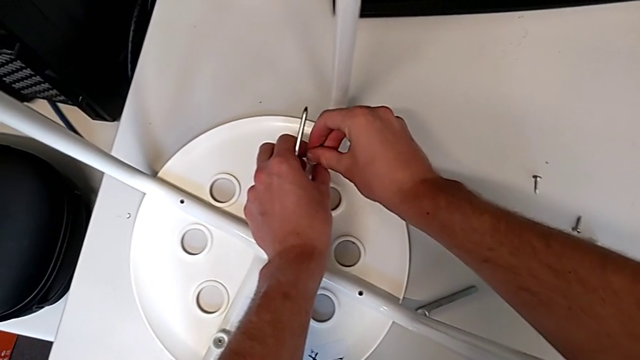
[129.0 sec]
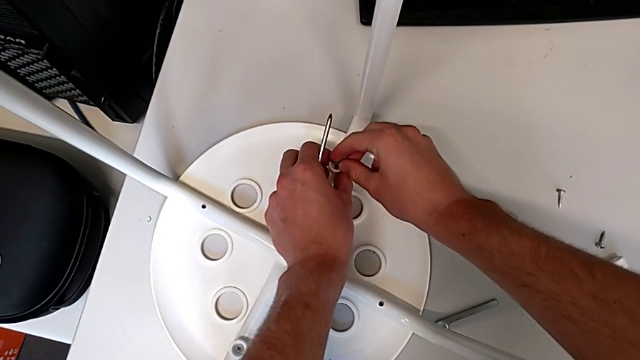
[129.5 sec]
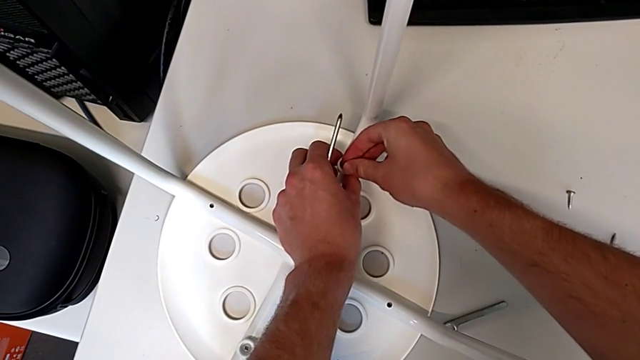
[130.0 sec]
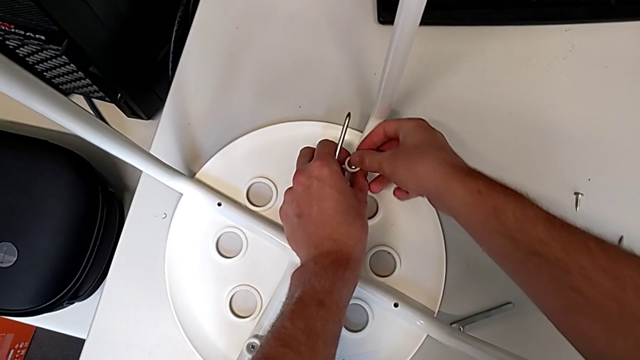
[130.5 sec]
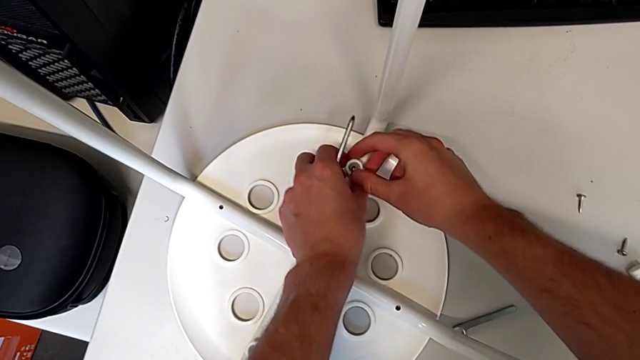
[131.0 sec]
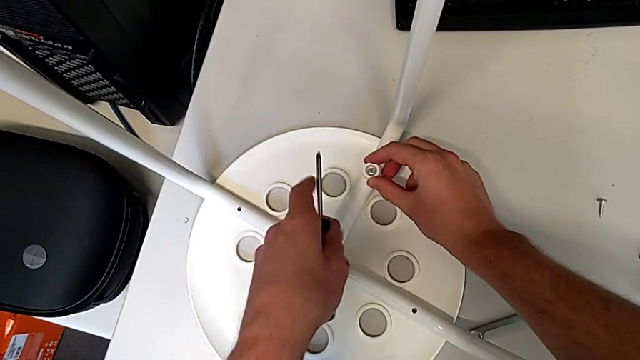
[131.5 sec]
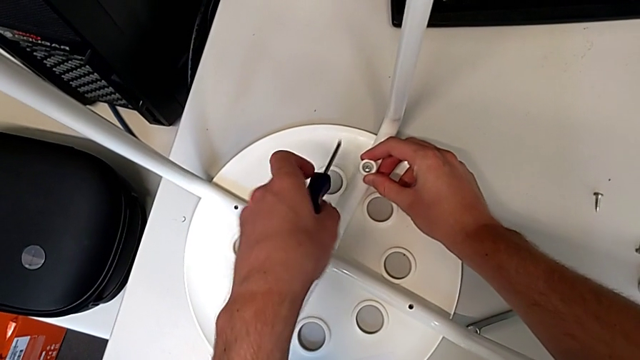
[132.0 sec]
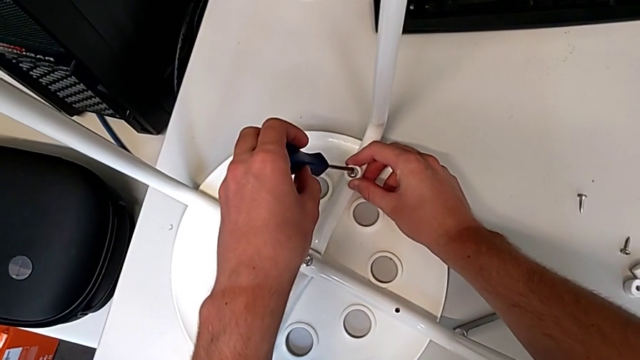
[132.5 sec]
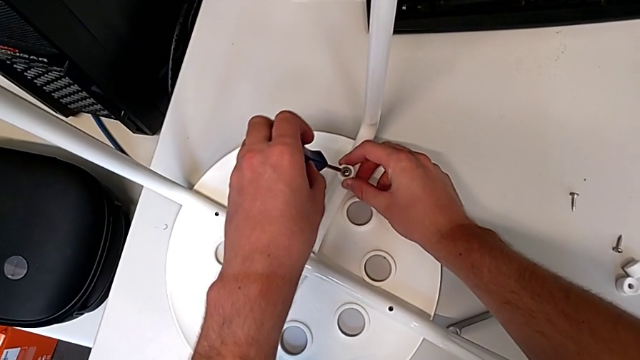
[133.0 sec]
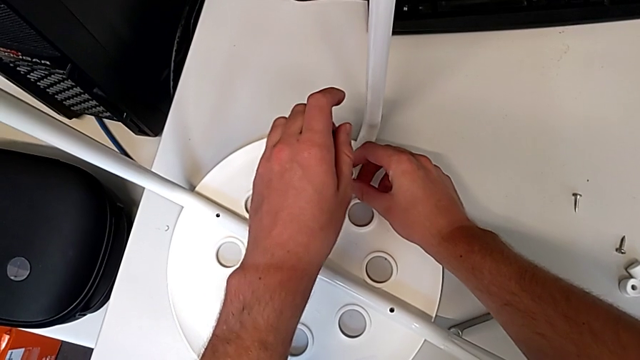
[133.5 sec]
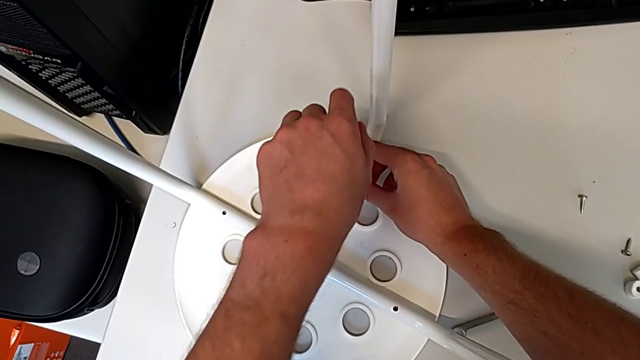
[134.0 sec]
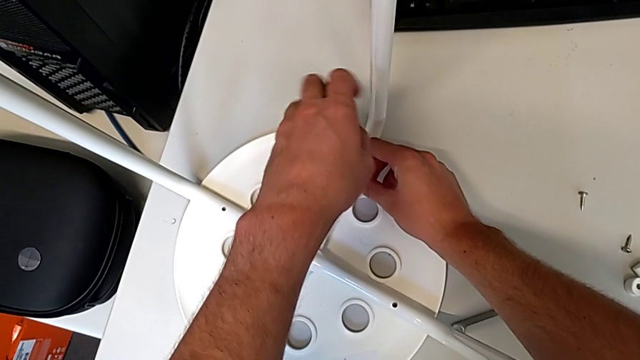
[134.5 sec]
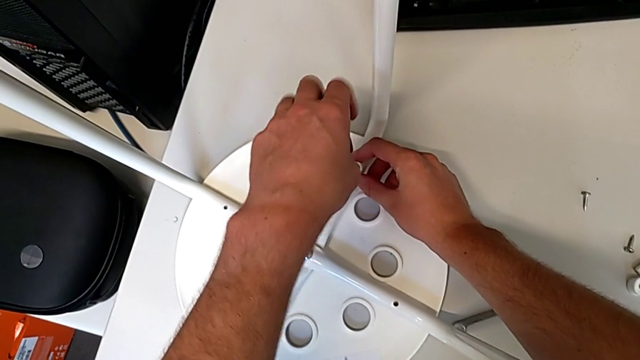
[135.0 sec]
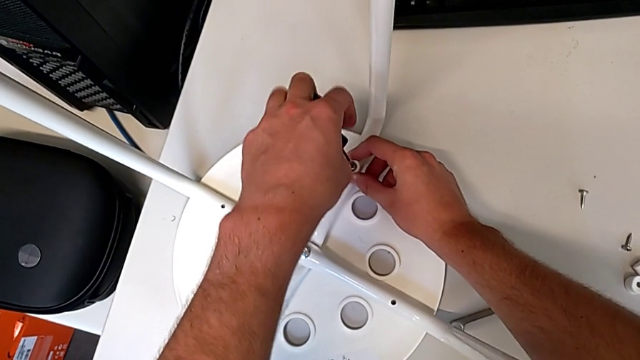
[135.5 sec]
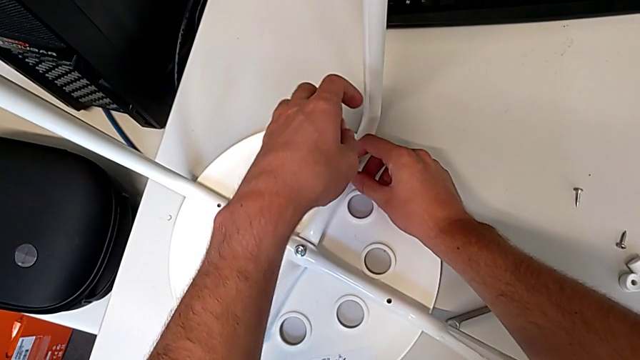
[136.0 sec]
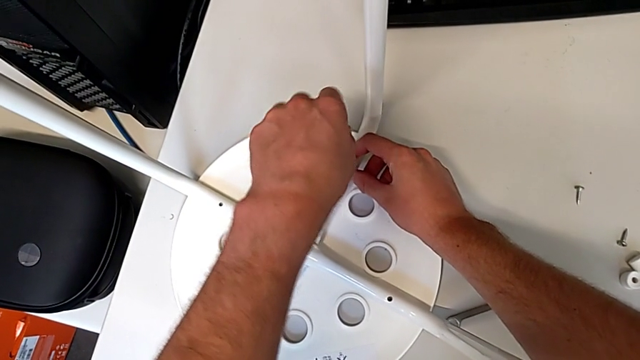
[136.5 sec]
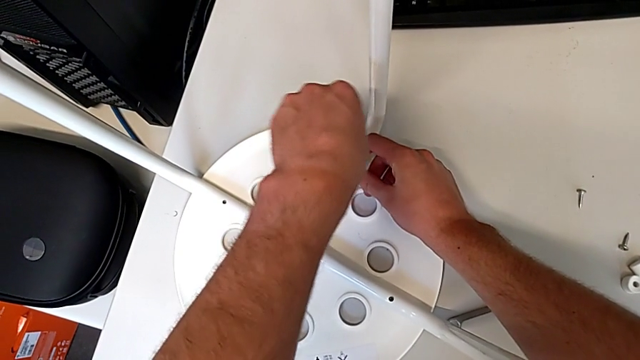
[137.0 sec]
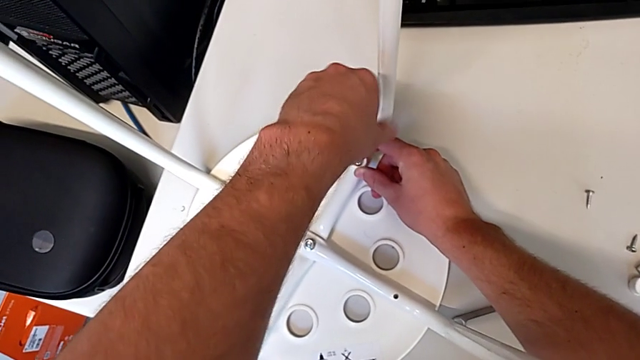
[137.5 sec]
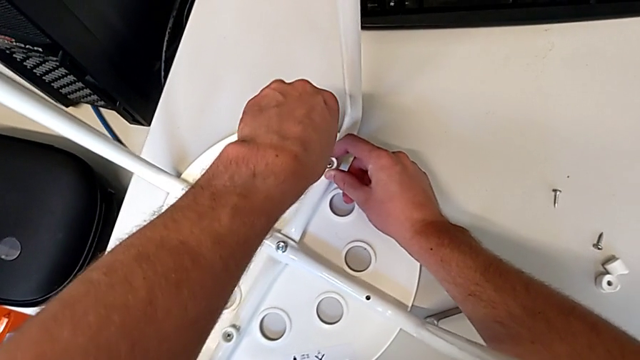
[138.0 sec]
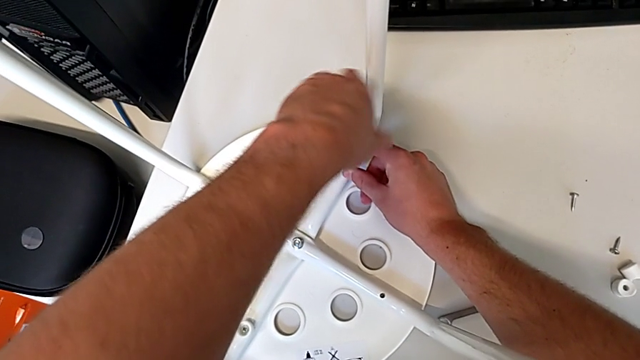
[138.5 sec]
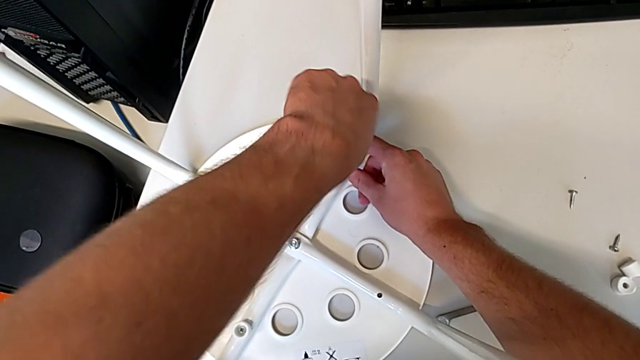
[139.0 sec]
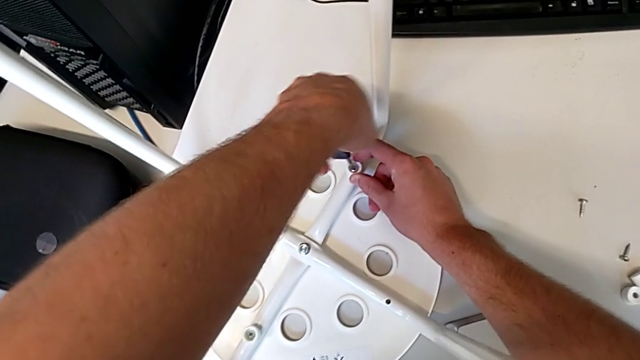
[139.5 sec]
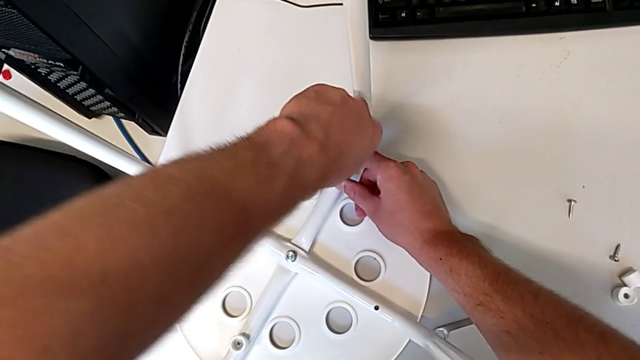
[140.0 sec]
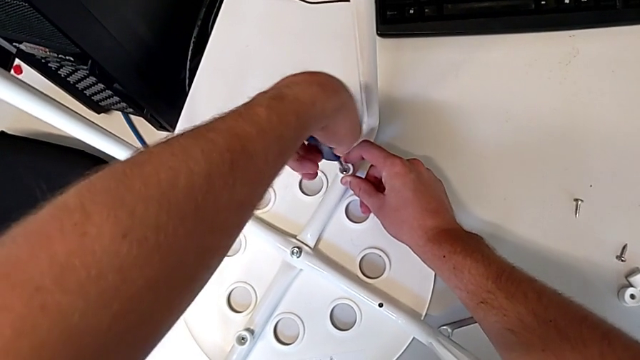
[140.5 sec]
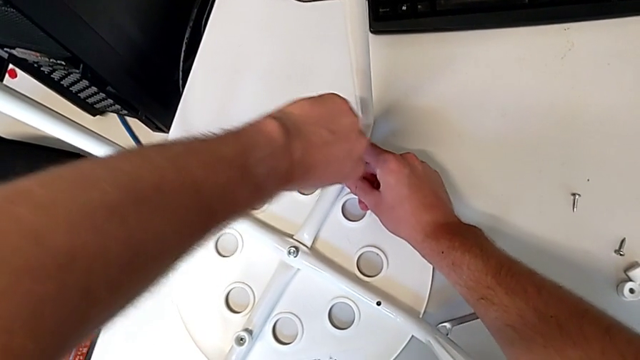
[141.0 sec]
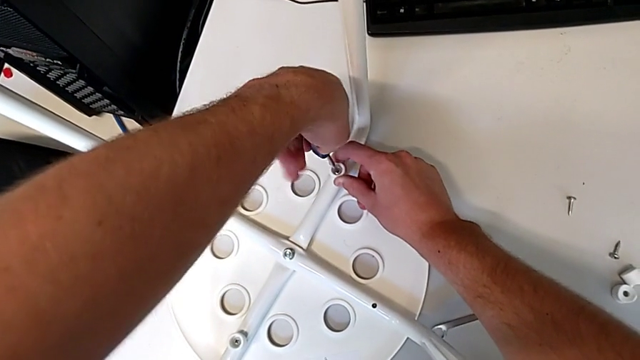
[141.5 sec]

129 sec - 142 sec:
The camera wearer is screwing all screws into the leg. They insert the screw, approach it, insert the screwdriver and screw the screw.

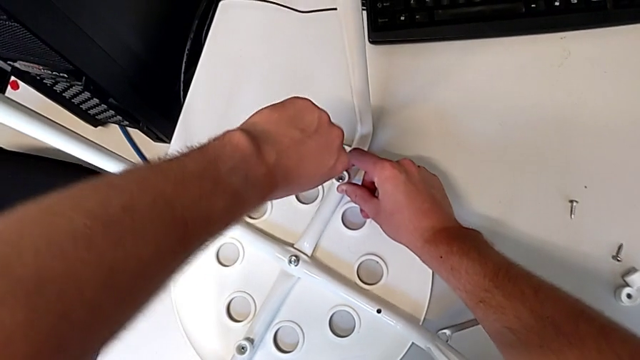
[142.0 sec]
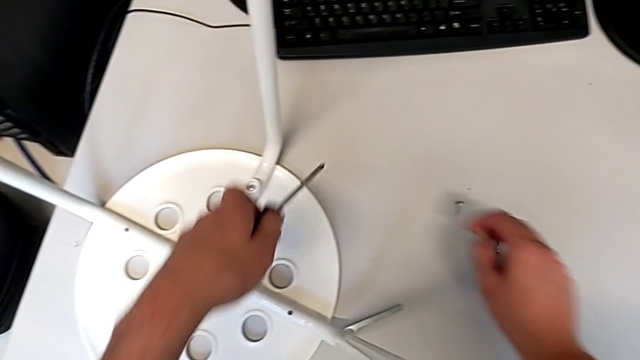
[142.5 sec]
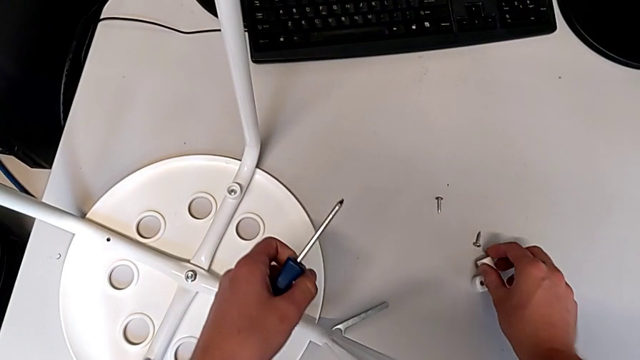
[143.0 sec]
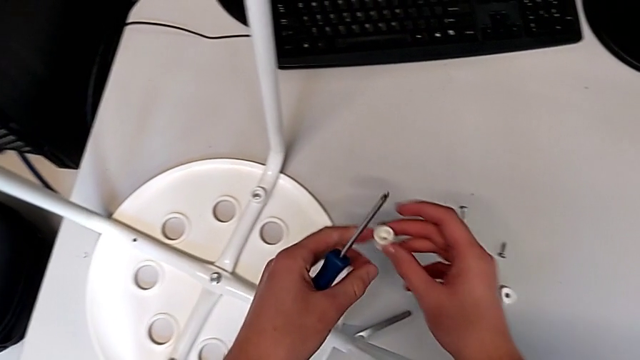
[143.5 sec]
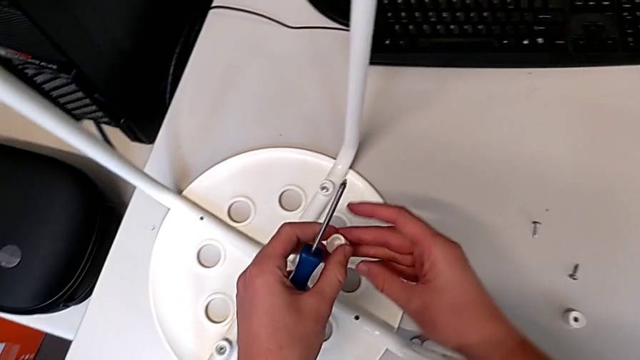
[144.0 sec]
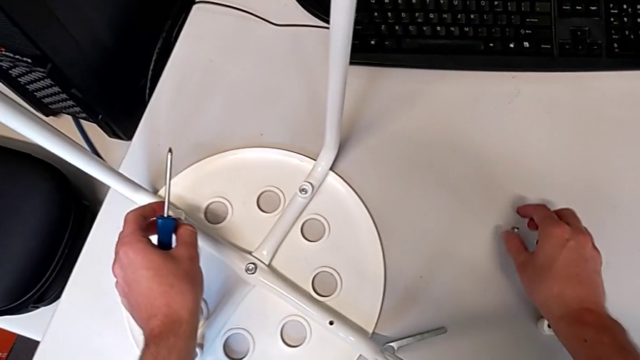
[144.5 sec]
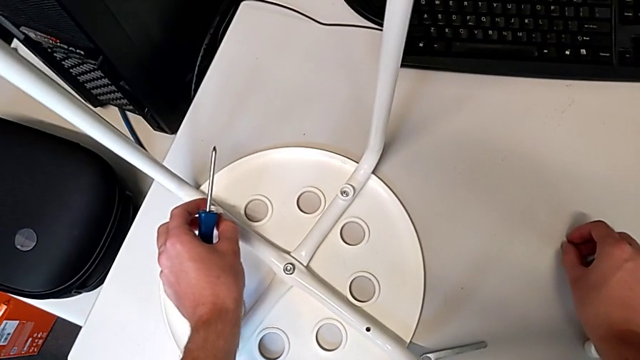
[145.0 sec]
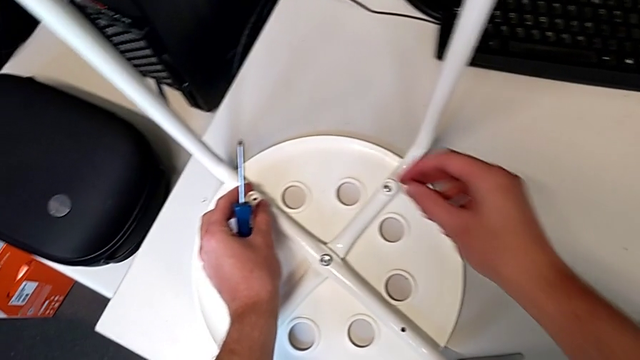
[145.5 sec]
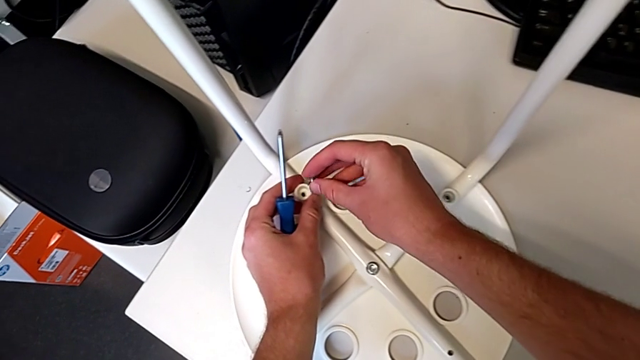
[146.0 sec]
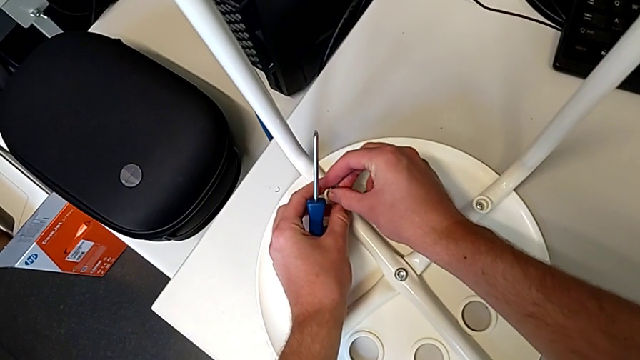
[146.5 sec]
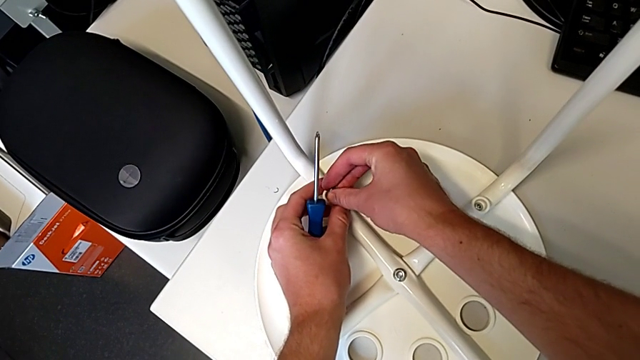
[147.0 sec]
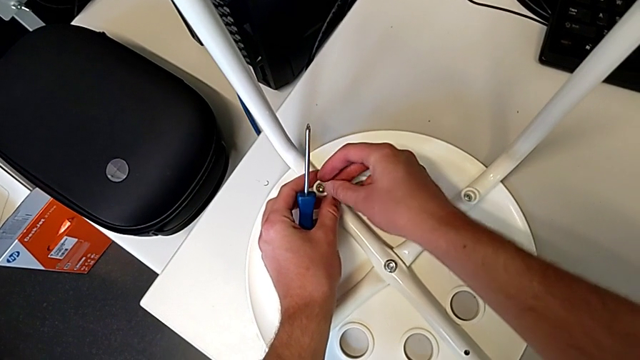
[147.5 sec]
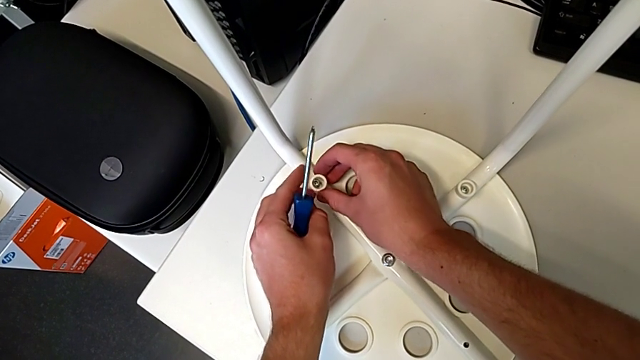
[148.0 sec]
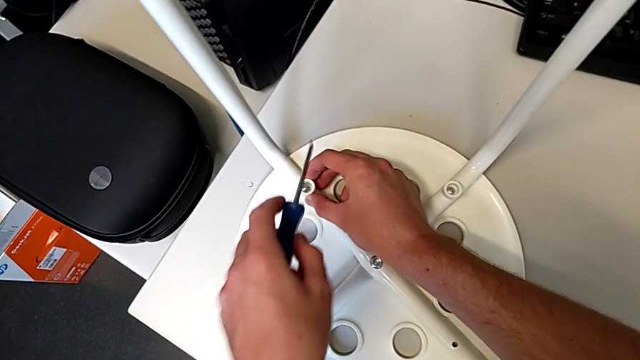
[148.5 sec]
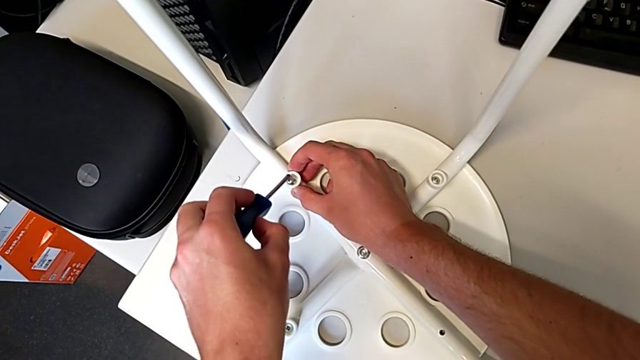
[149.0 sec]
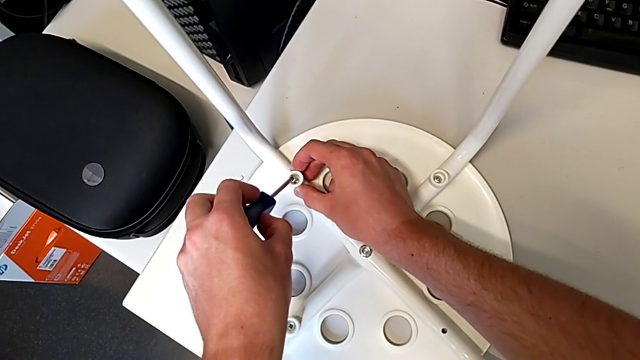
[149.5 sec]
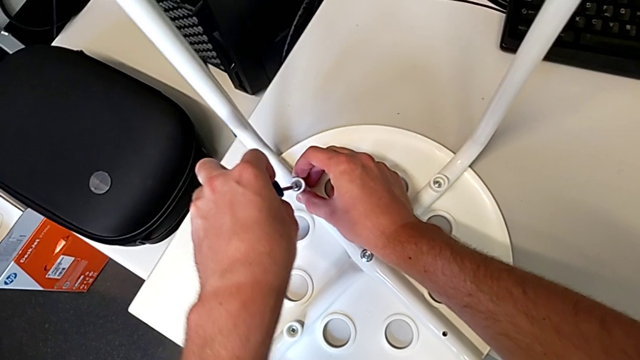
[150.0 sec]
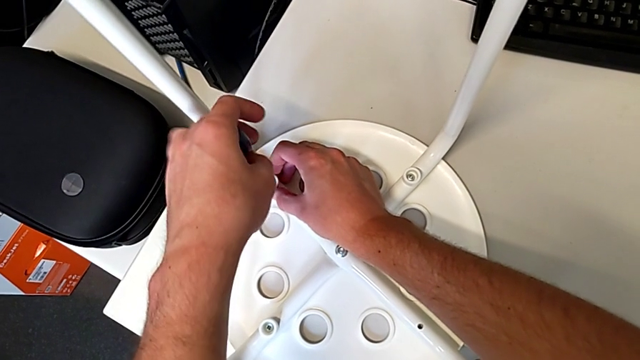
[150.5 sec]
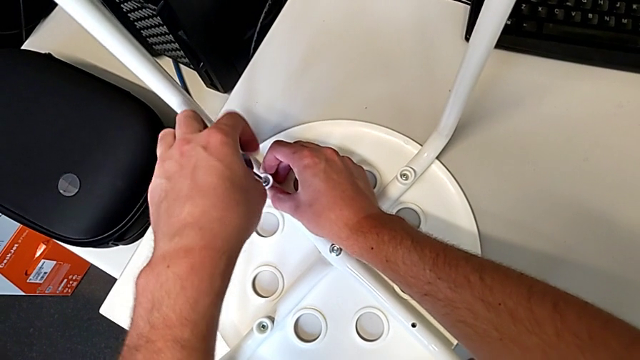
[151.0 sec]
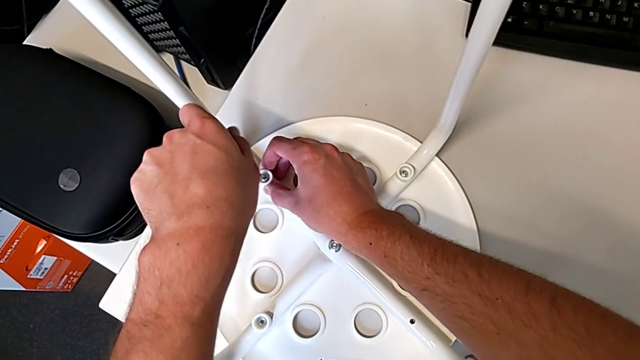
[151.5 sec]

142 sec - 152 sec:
The camera wearer is screwing all screws into the leg. They withdraw the screwdriver, grab the washer twice, place it with the left hand, grab the screw with the right hand, insert it, insert the screwdriver and begin to screw the screw.
